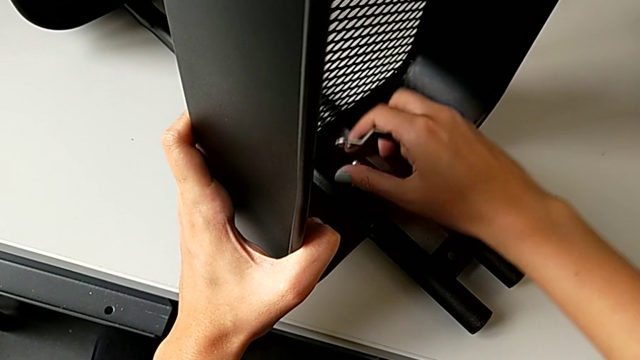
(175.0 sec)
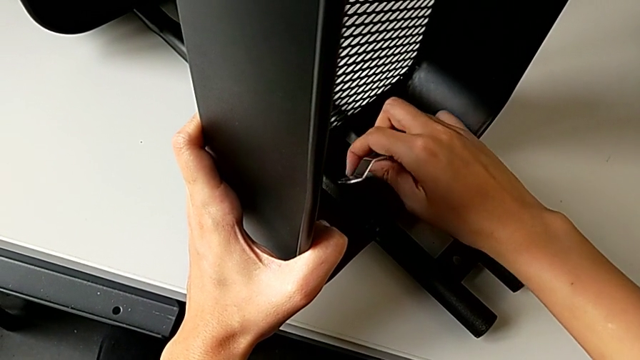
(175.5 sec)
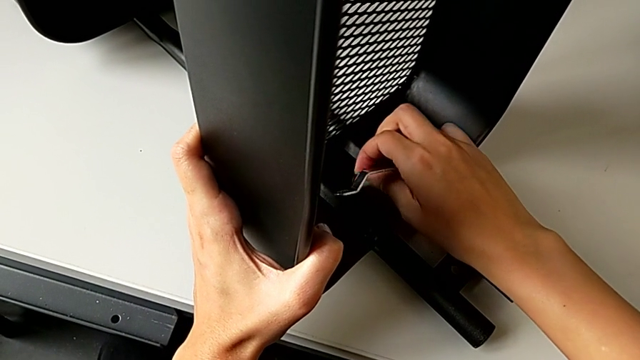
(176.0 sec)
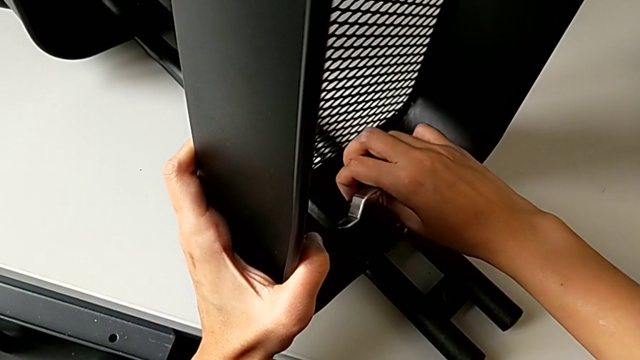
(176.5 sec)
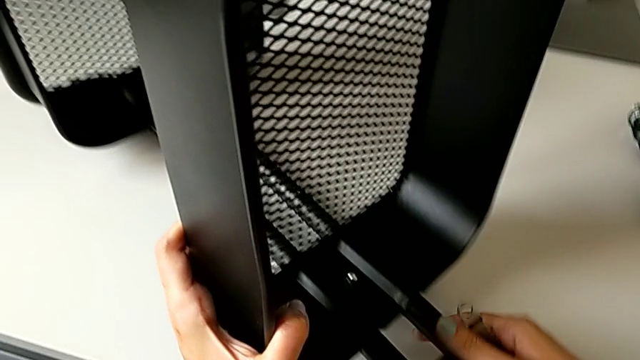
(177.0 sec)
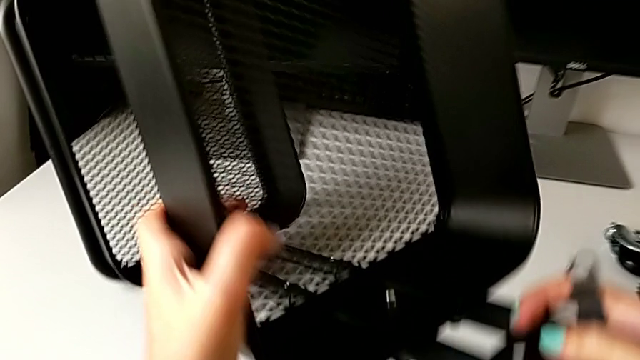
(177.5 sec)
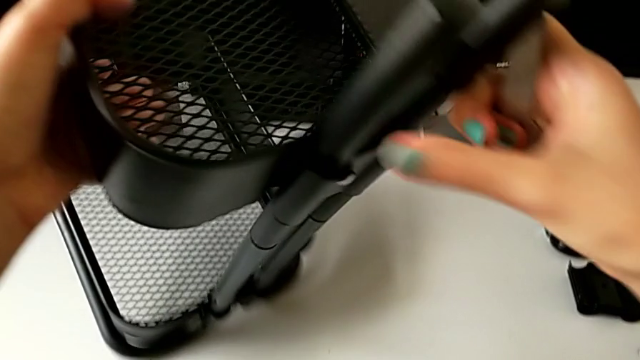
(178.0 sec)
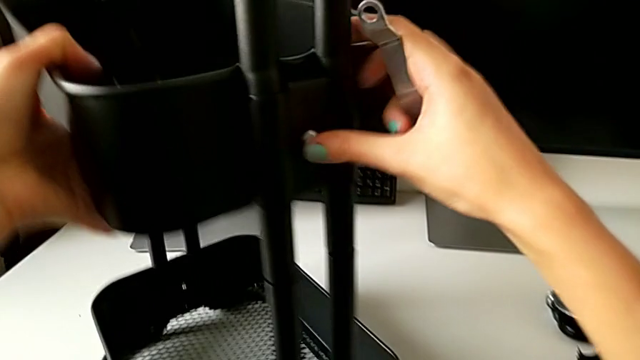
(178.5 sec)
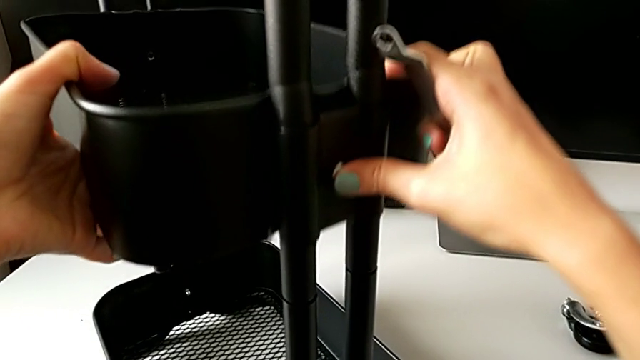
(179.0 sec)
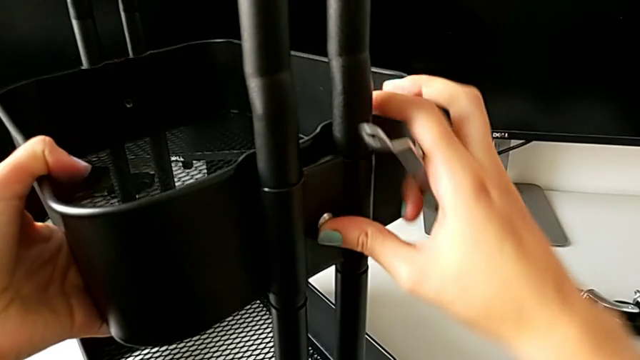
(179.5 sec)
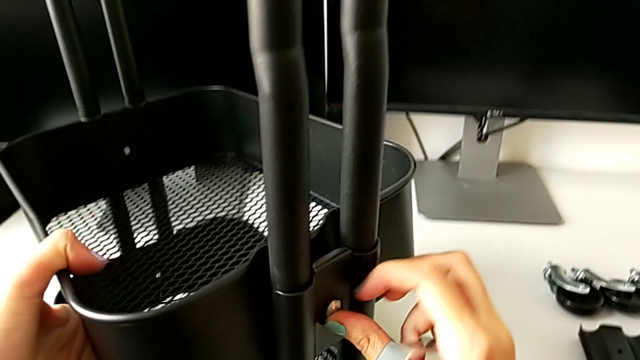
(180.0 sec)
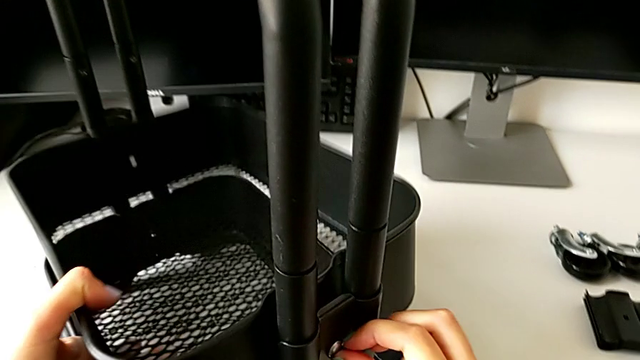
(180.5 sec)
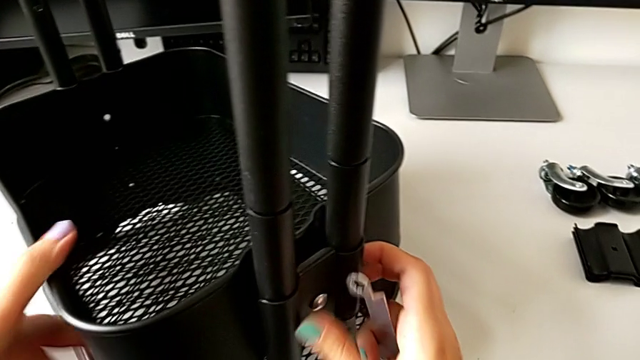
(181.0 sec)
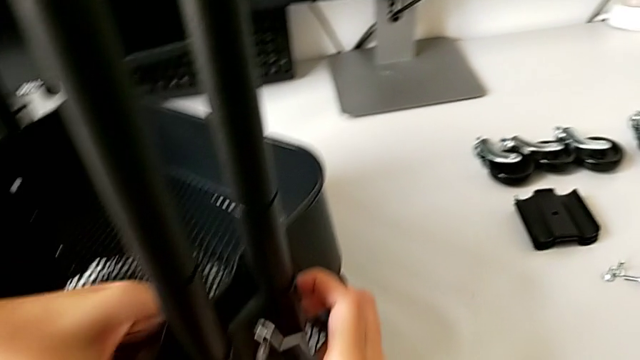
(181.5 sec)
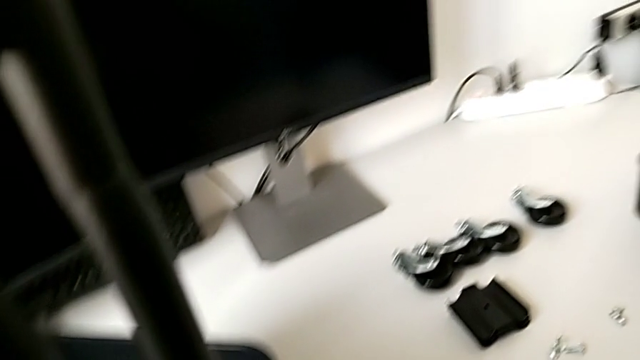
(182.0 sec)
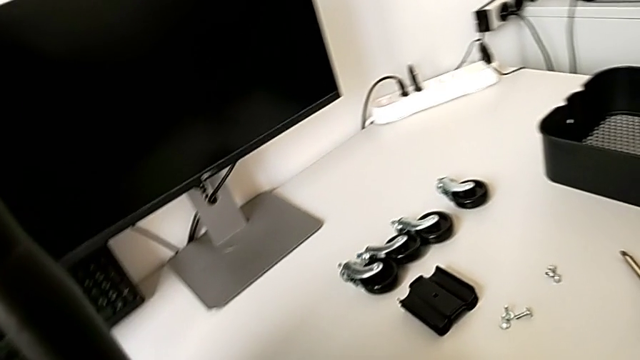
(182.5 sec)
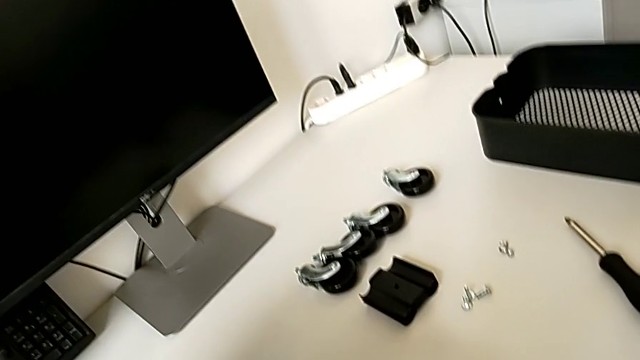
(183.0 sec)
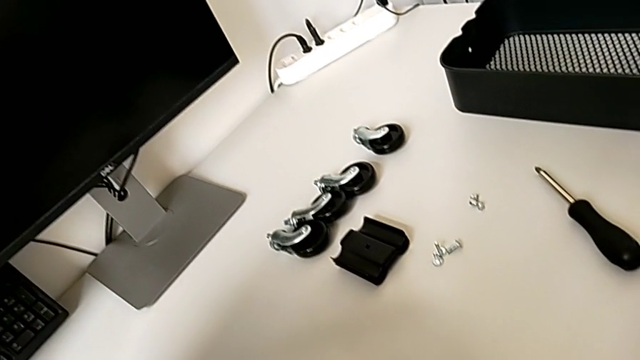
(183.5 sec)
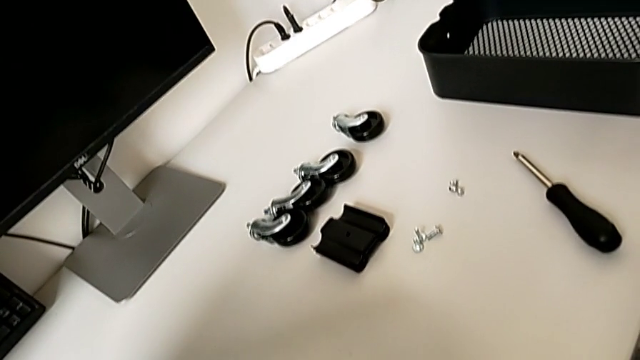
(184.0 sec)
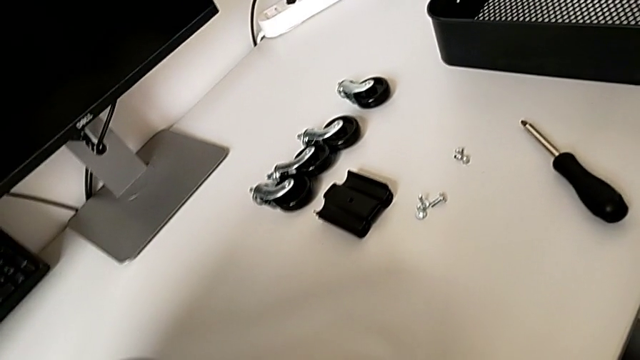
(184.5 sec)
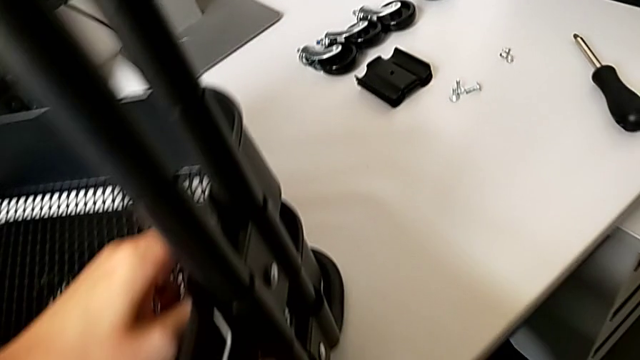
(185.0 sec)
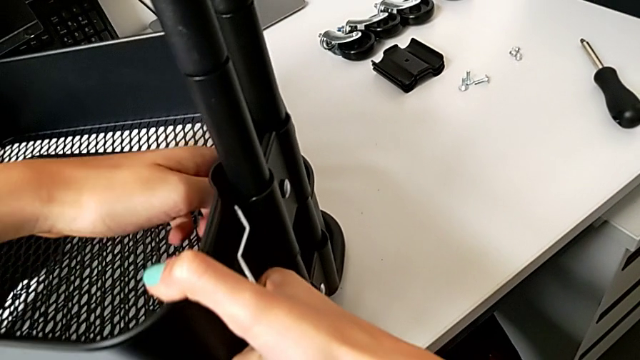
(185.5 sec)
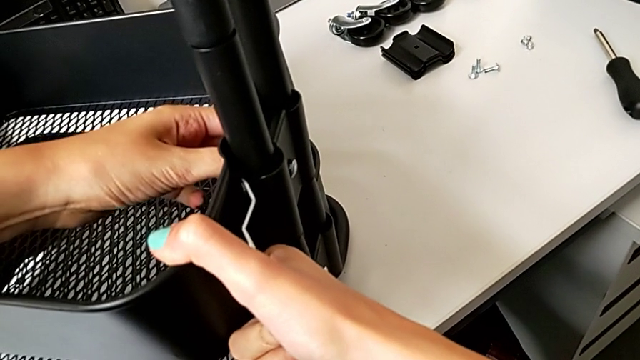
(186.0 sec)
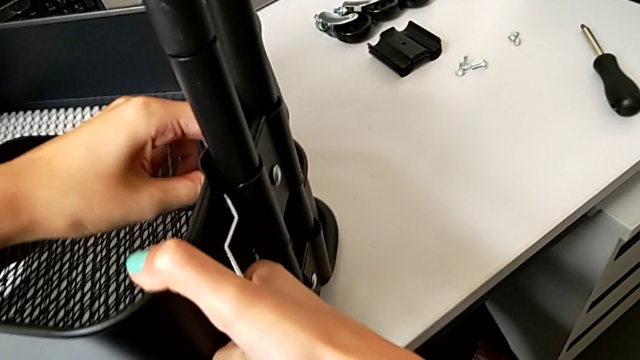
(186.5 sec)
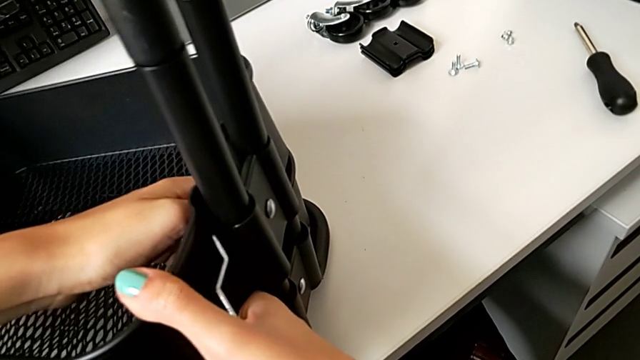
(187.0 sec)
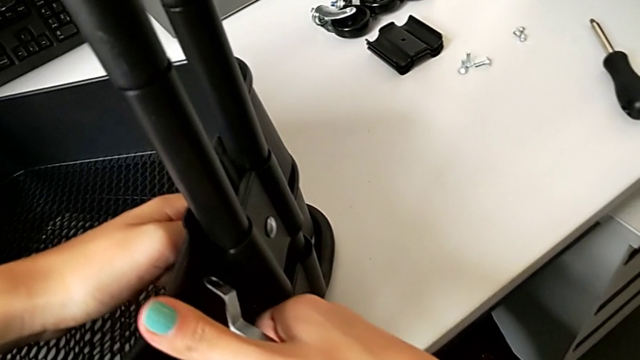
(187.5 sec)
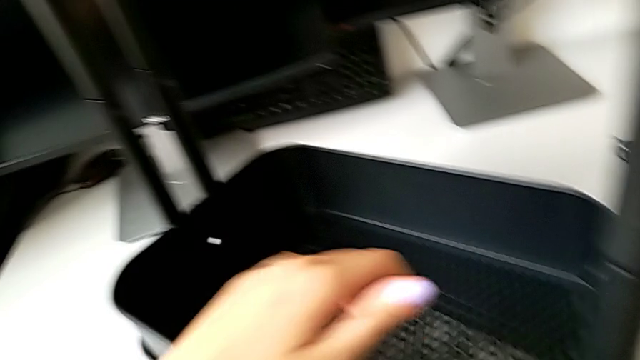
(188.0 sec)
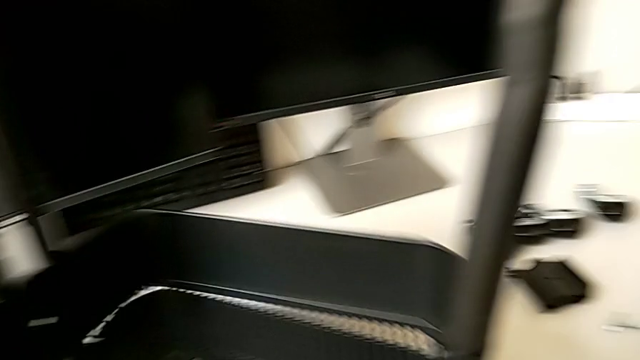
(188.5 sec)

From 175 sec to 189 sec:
The camera wearer is disassembling the tray in the middle. They rotate the utility cart, slide the middle grid tray, grab the bracket, unscrew the fourth hex nut and slide the middle grid tray.

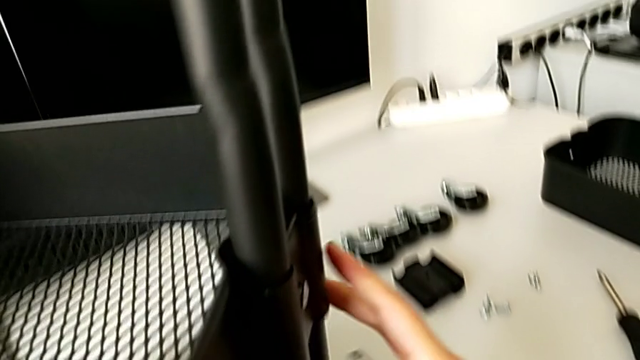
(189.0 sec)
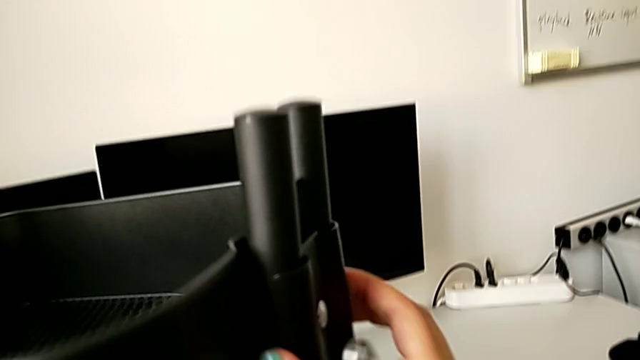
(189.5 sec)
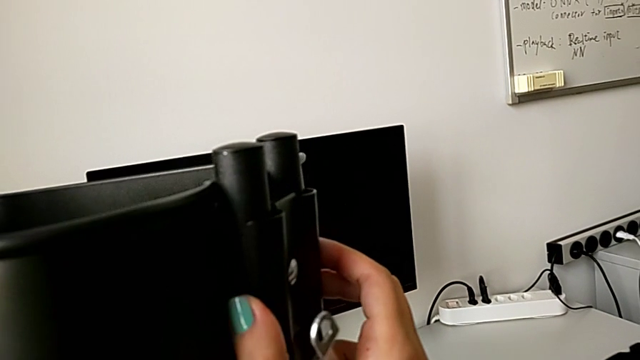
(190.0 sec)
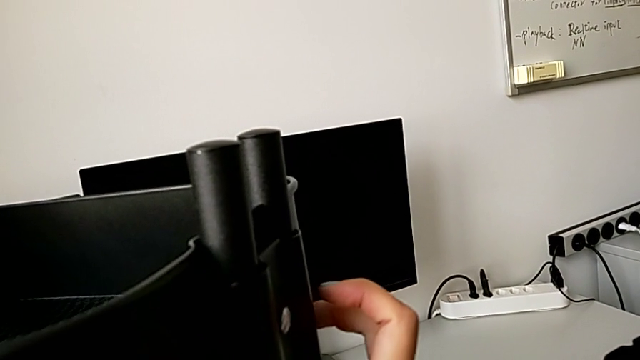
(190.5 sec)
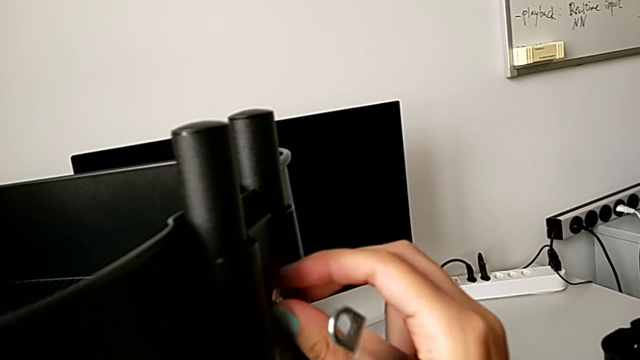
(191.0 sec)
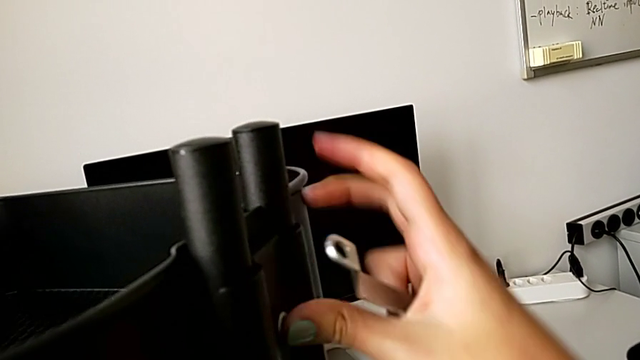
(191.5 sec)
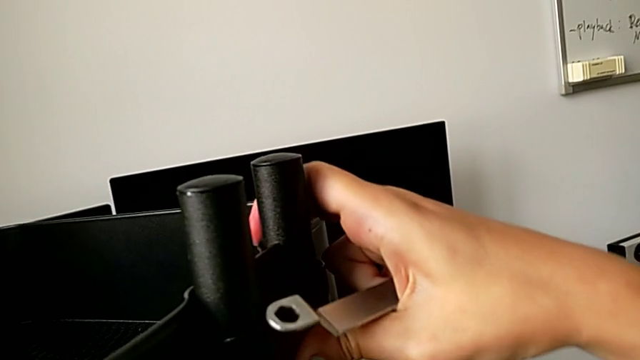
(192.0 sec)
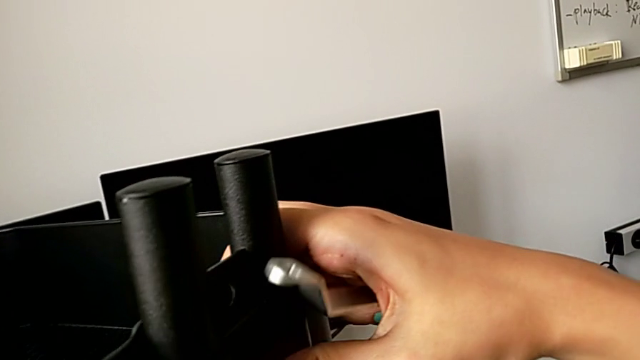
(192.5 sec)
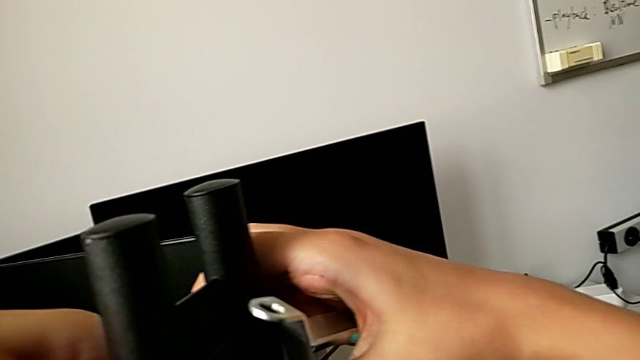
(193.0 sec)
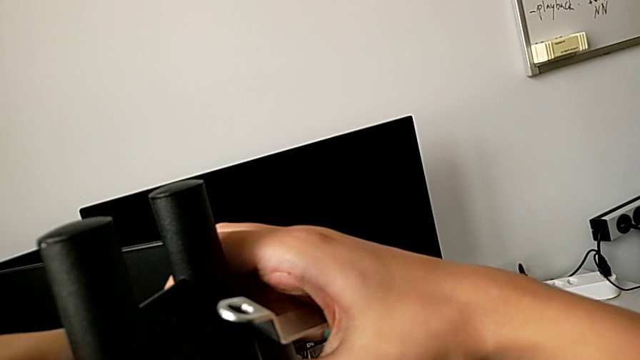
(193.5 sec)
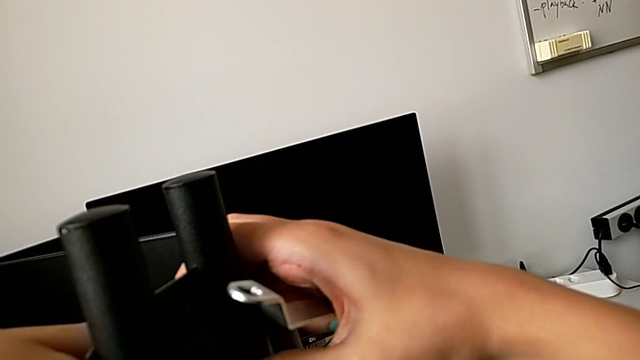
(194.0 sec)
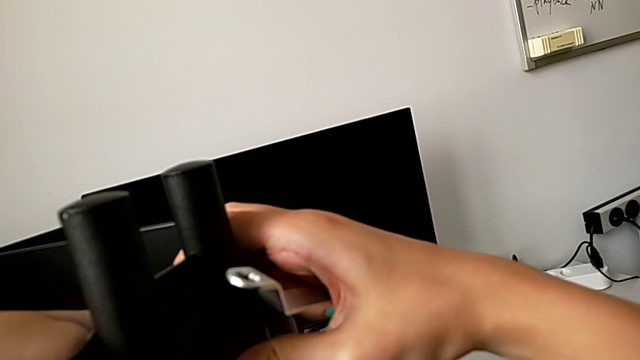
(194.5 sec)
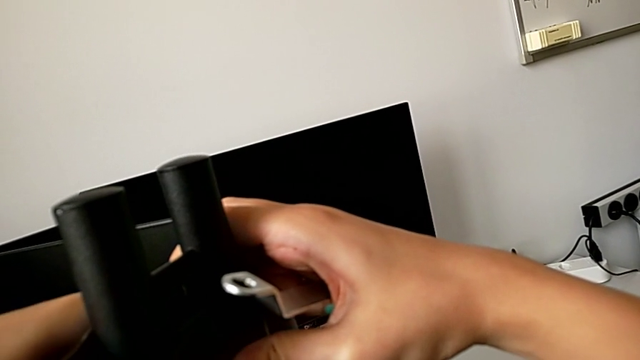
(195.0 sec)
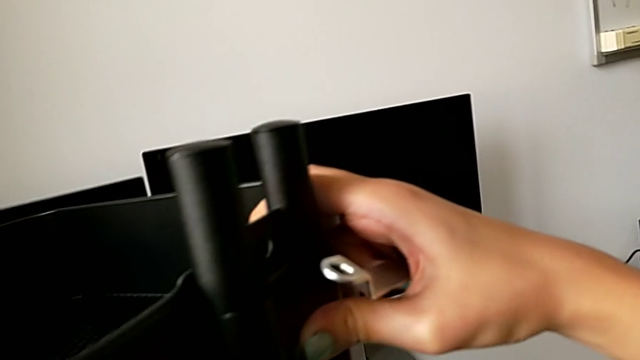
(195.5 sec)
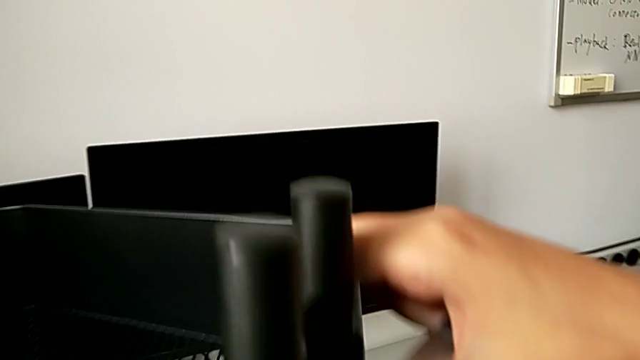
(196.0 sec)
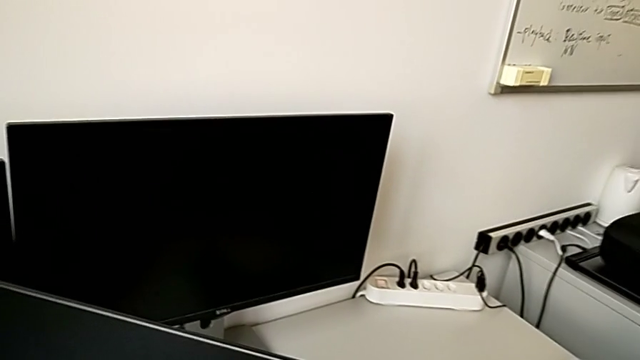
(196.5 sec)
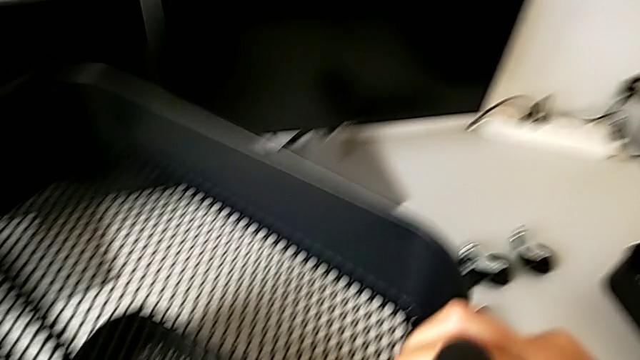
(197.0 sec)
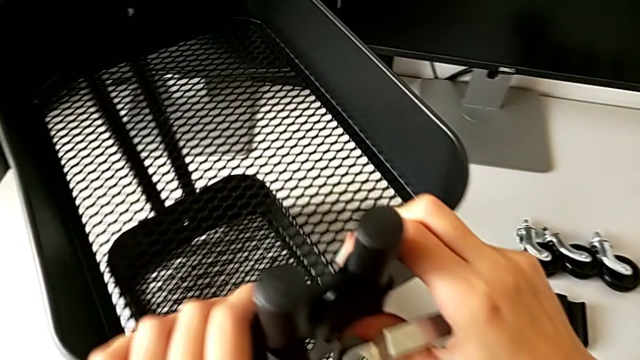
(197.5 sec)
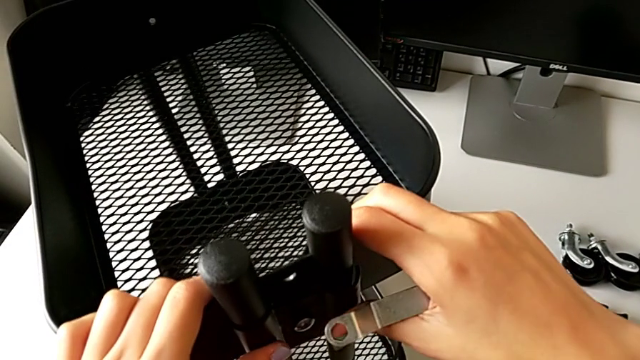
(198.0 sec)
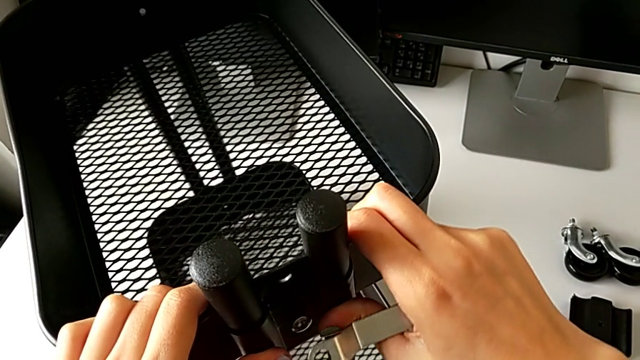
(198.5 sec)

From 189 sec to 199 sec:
The camera wearer is disassembling the tray in the middle. They slide the middle grid tray and begin to insert the hexagonal wrench.
